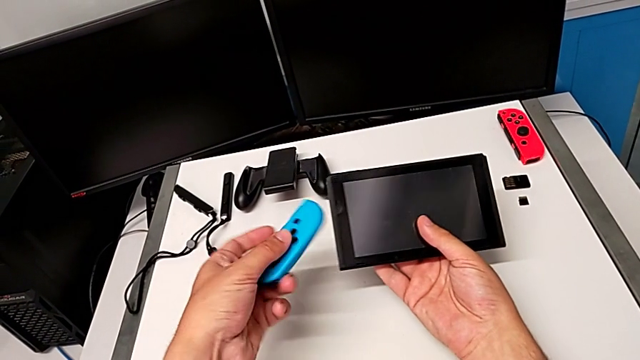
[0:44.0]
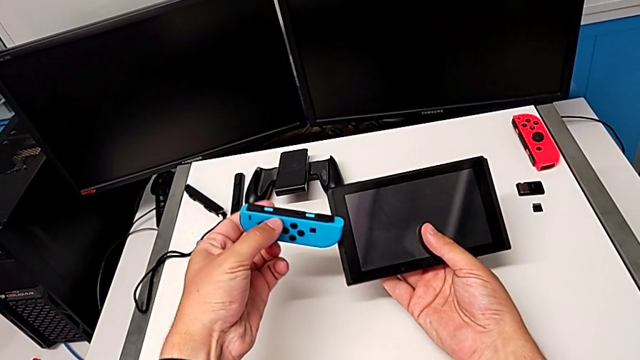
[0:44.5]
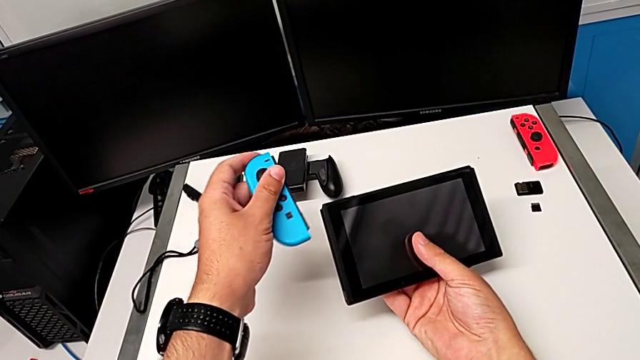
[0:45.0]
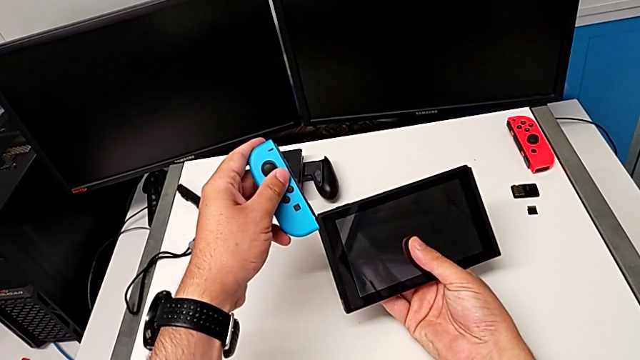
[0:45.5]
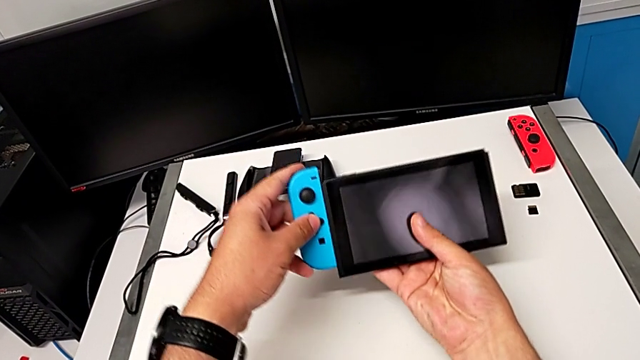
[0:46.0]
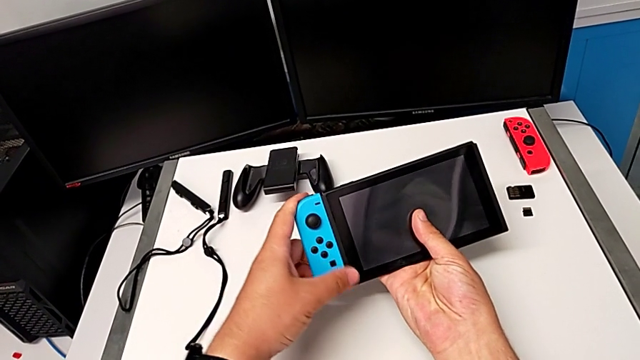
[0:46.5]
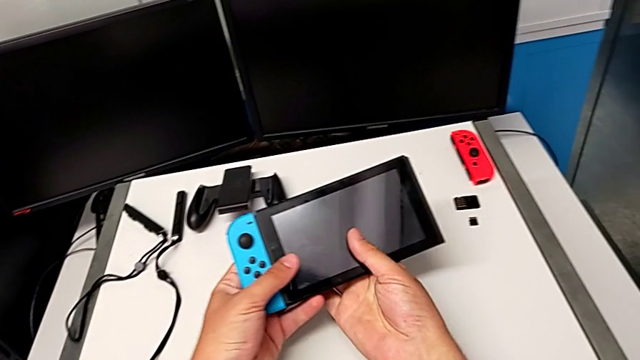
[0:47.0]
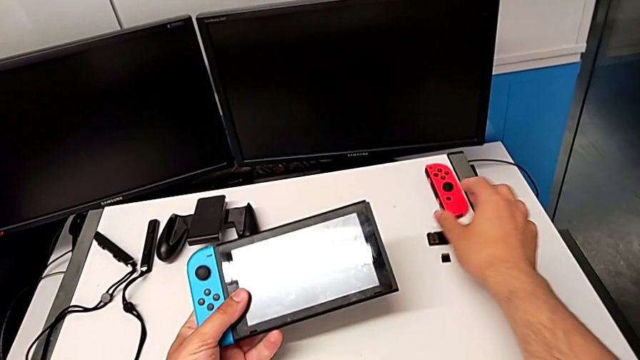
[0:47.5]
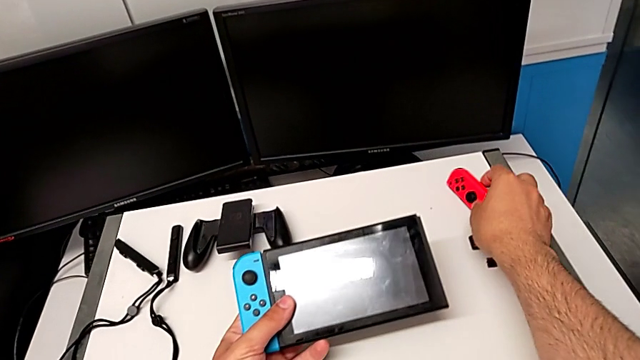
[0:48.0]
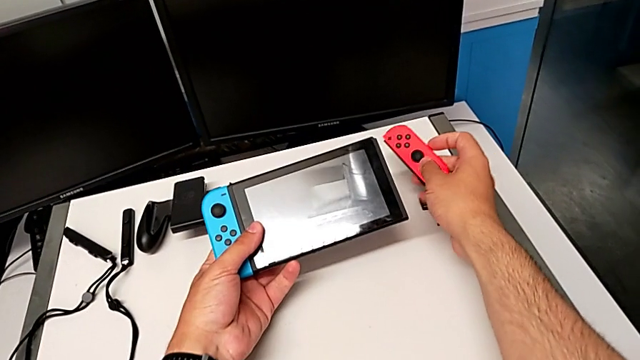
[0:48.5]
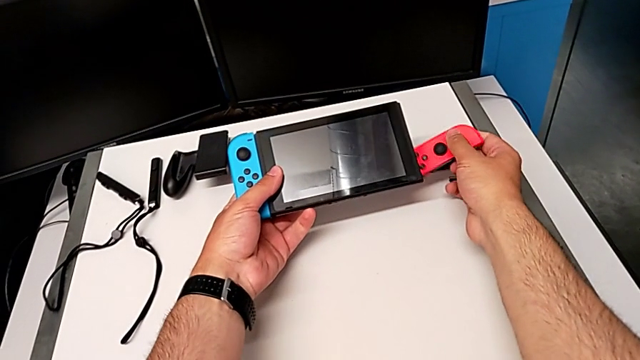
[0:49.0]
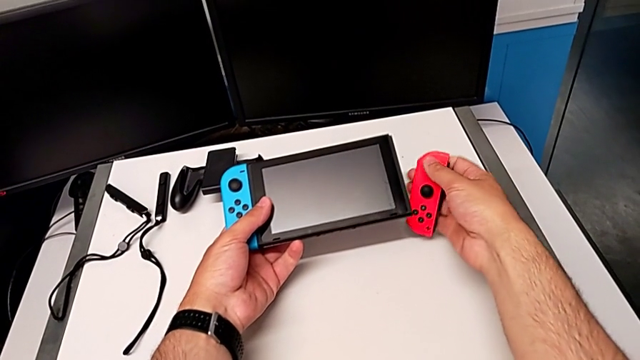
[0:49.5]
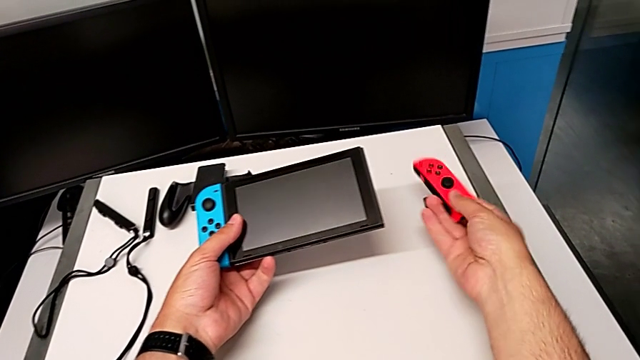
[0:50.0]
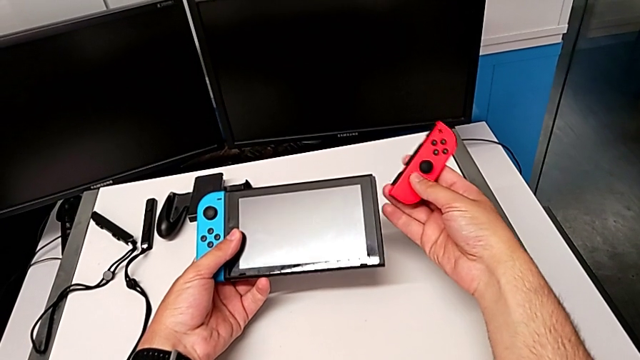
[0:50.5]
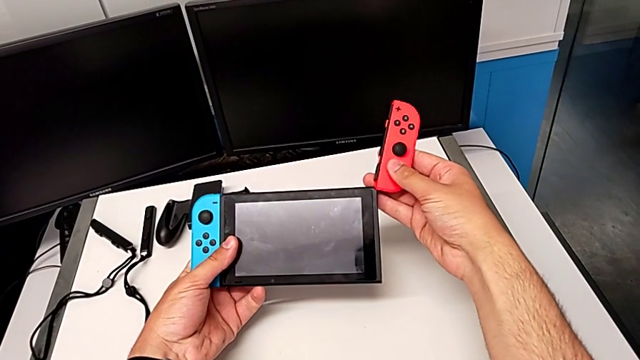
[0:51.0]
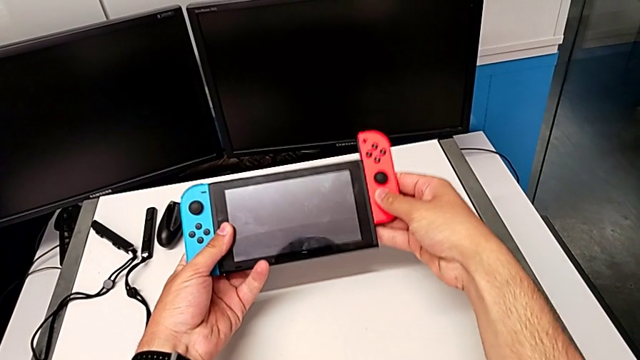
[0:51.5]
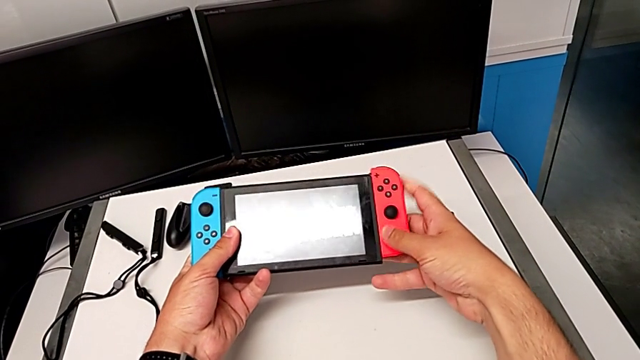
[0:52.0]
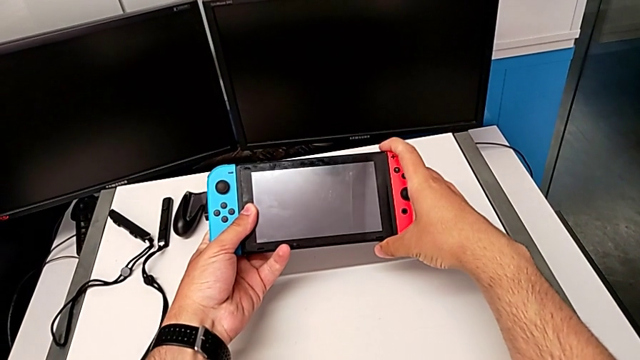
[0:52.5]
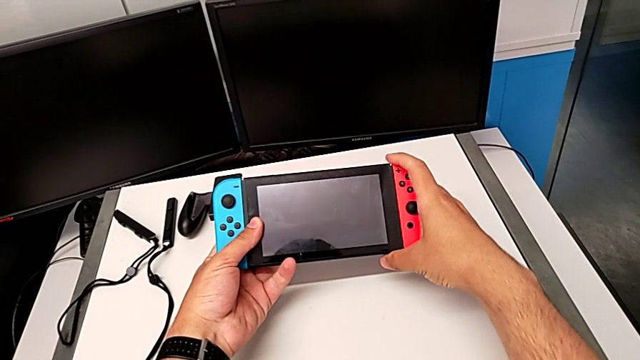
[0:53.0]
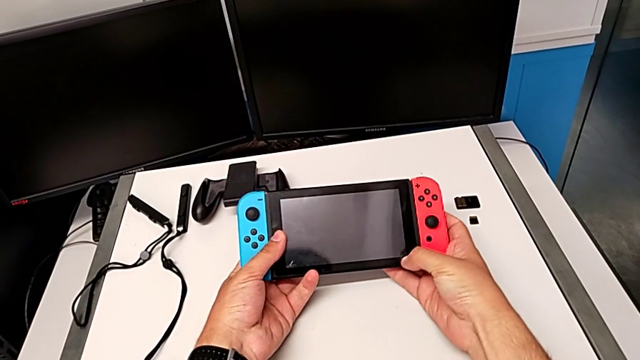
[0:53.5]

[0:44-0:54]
The camera wearer is attaching the Joy-Con controller to the Nintendo Switch. They rotate the Joy-Con controller, slide it, grab the red Joy-Con controller, lift it, rotate it and slide it.

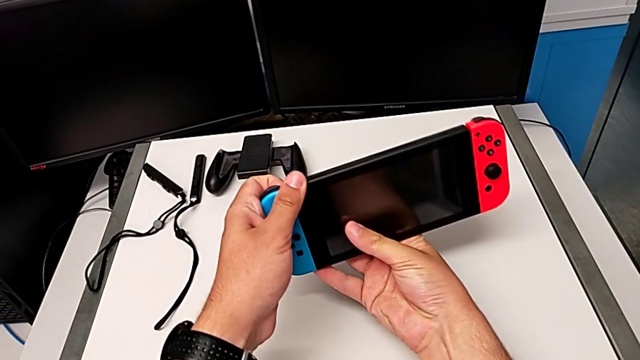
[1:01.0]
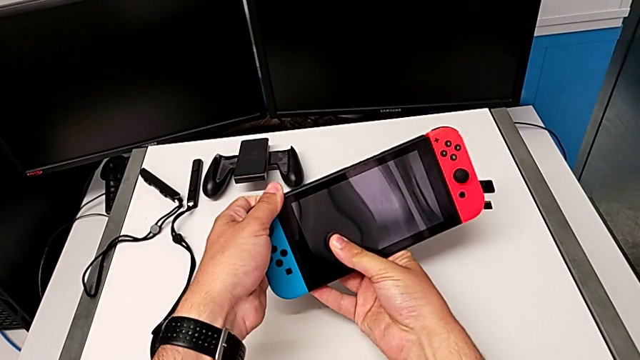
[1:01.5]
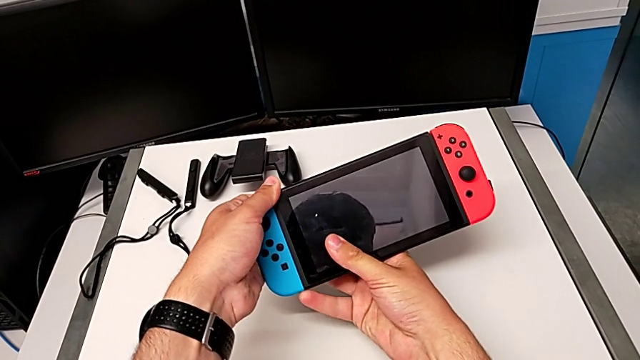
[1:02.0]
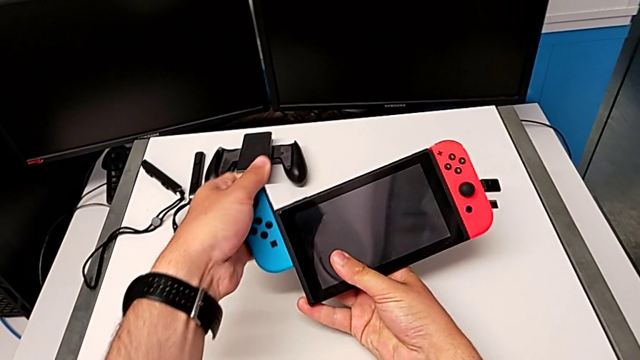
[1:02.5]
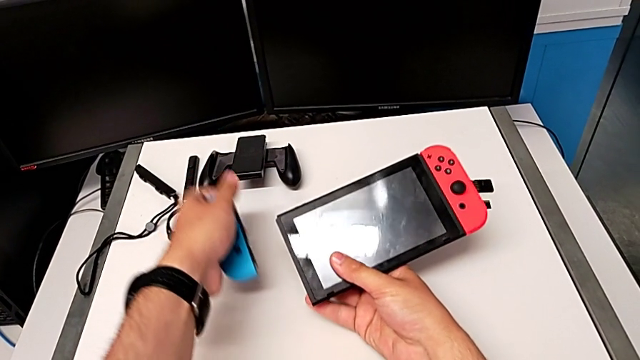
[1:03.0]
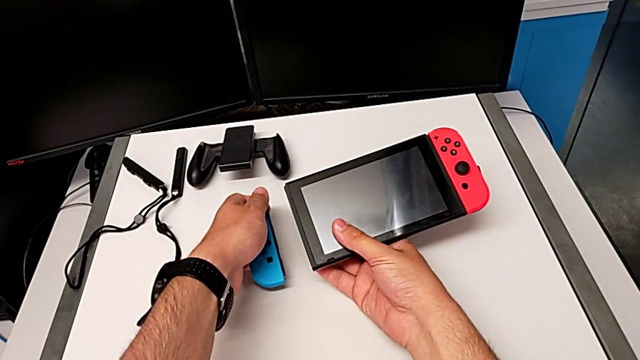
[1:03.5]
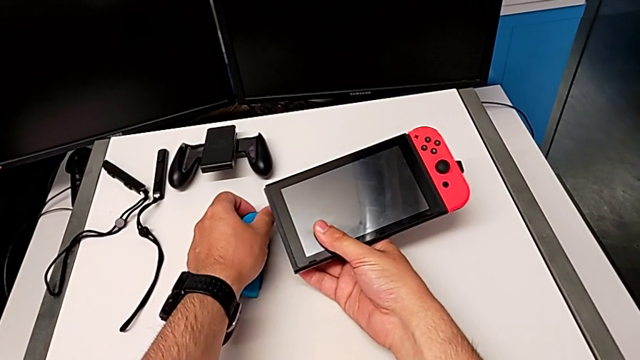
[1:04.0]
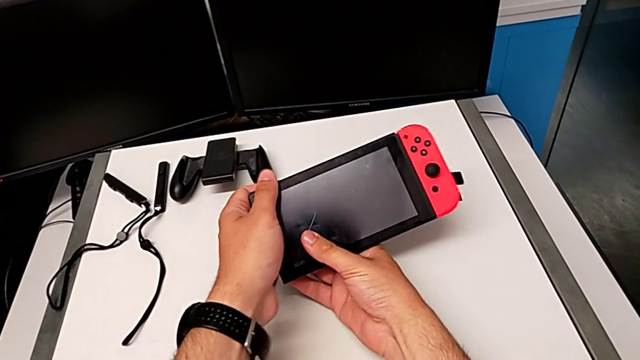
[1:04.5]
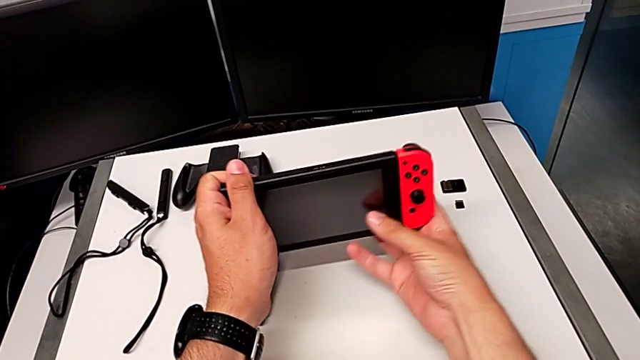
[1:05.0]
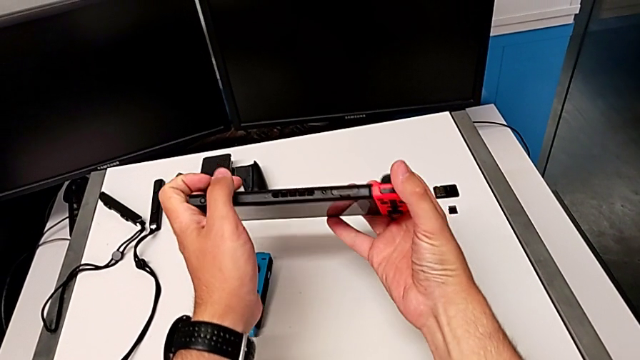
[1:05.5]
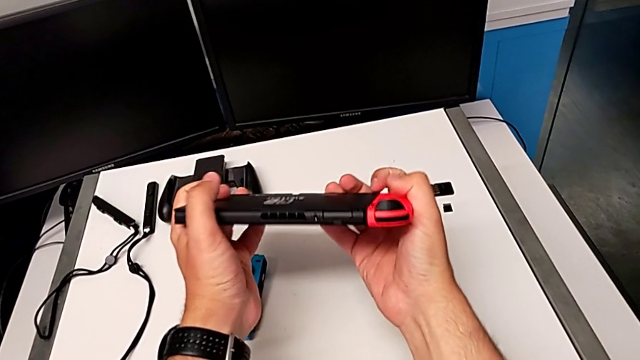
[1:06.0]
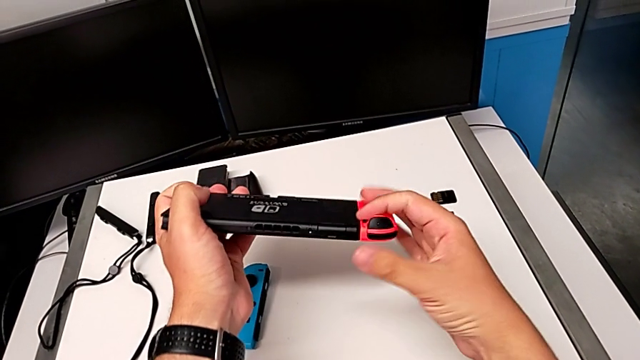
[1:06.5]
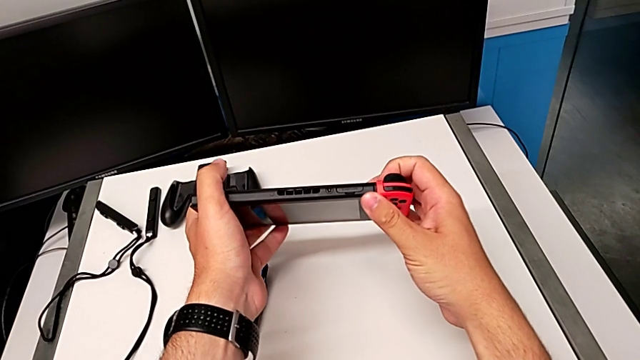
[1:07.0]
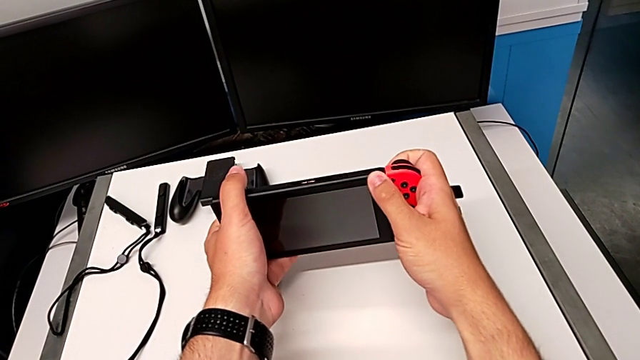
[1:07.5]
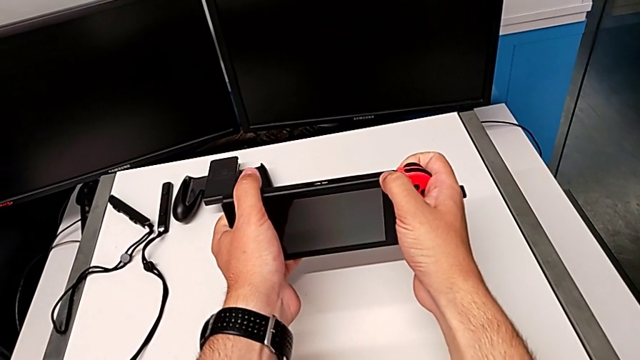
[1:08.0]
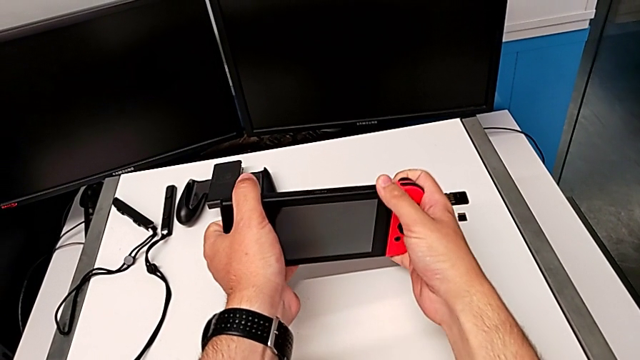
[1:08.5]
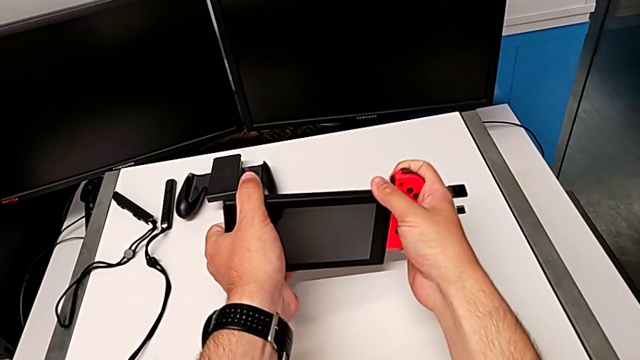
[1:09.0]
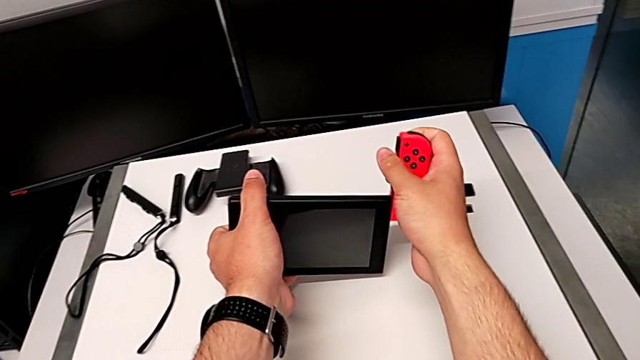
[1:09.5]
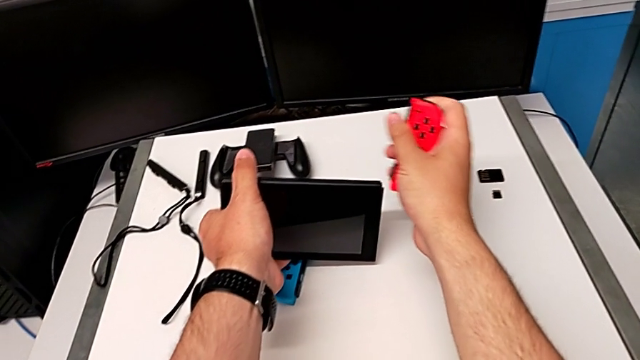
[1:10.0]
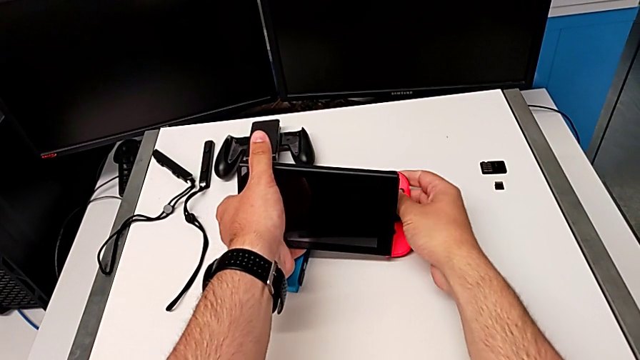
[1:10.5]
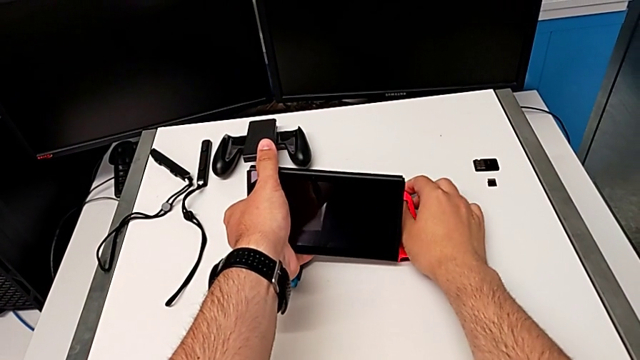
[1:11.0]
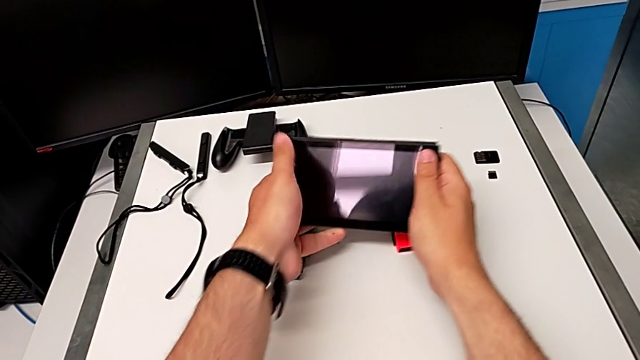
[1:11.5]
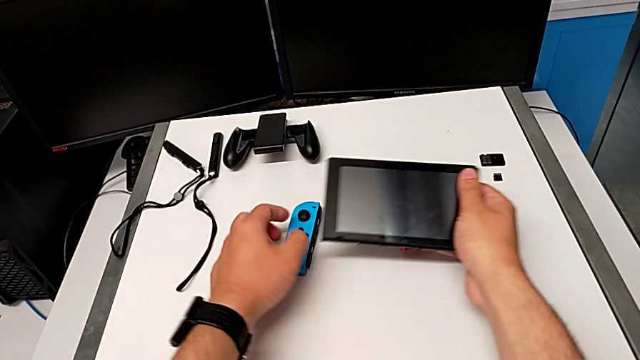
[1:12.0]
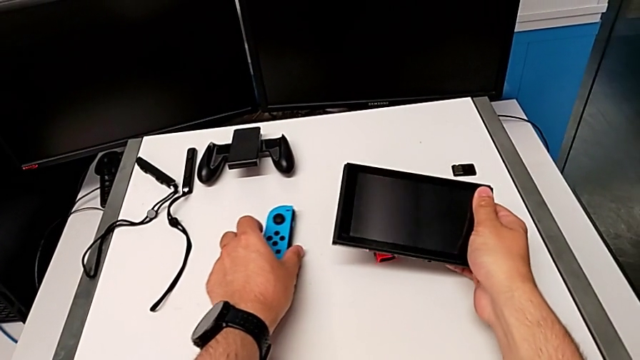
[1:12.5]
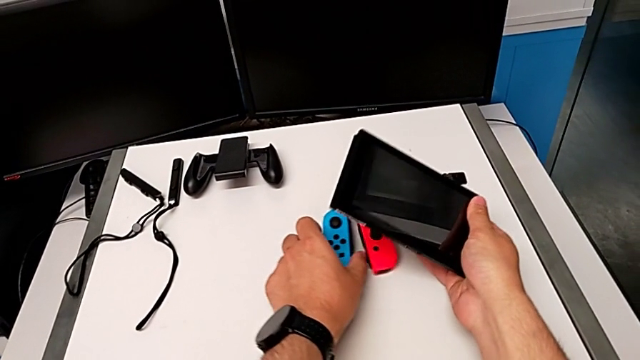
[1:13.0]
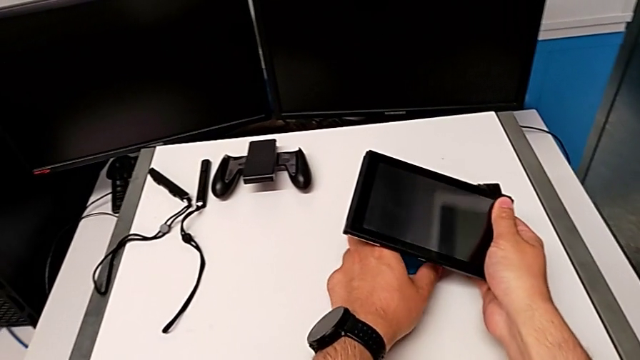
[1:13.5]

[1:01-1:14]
The camera wearer is detaching the Joy-Con controller from the Nintendo Switch. They grab the blue Joy-Con controller, slide it, place the blue Nintendo Switch, grab the Nintendo Switch, flip it, press the red button, slide the red Joy-Con controller, place it and slide the blue Joy-Con controller.
